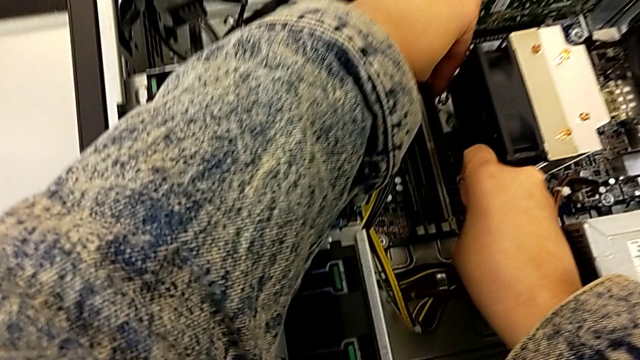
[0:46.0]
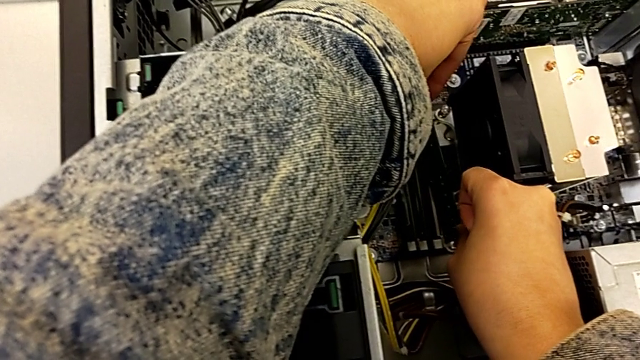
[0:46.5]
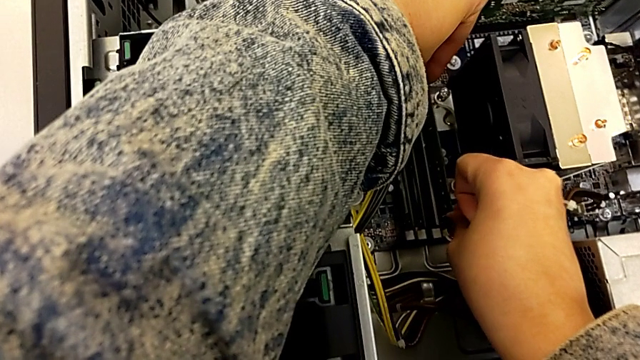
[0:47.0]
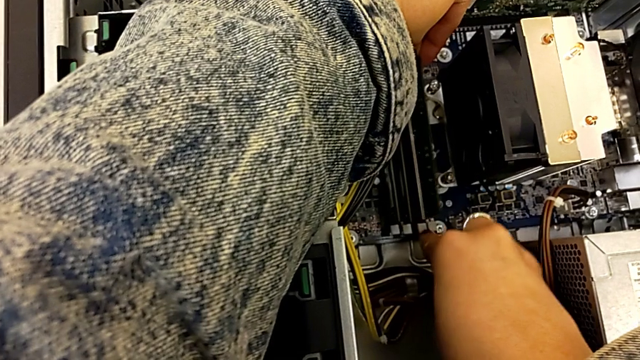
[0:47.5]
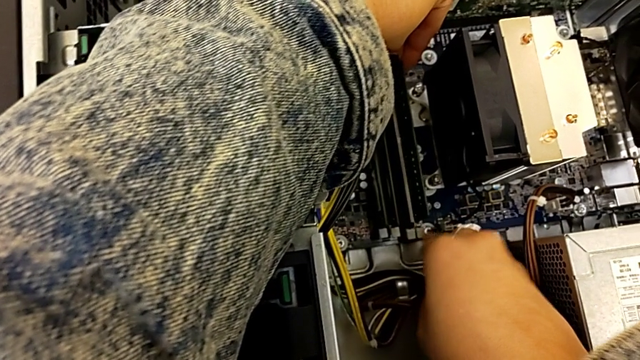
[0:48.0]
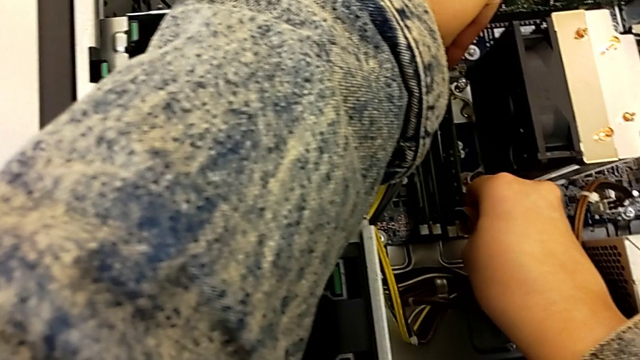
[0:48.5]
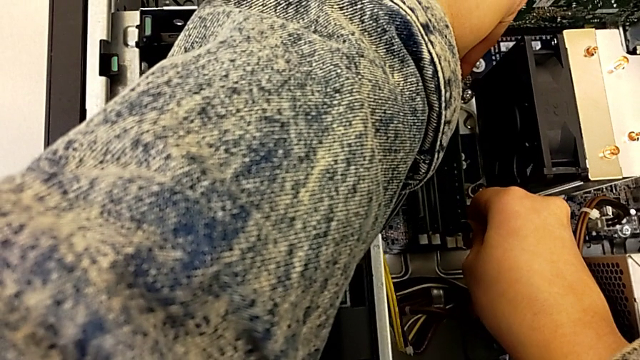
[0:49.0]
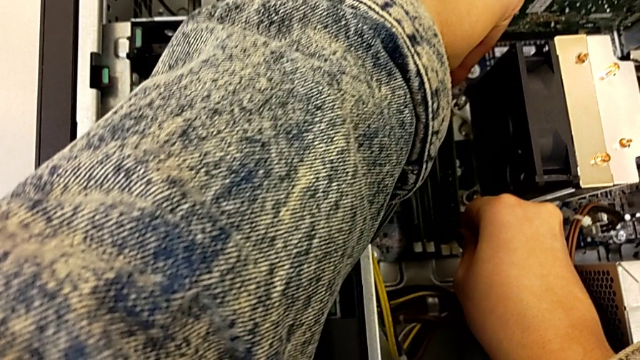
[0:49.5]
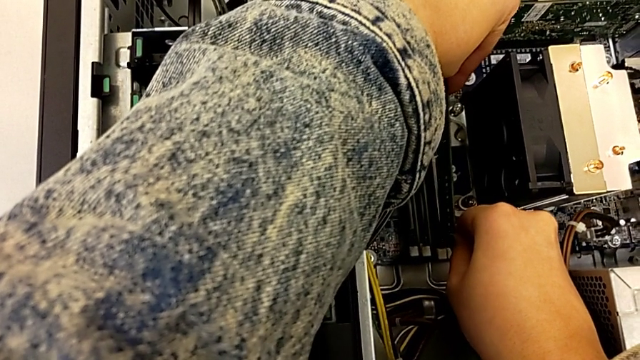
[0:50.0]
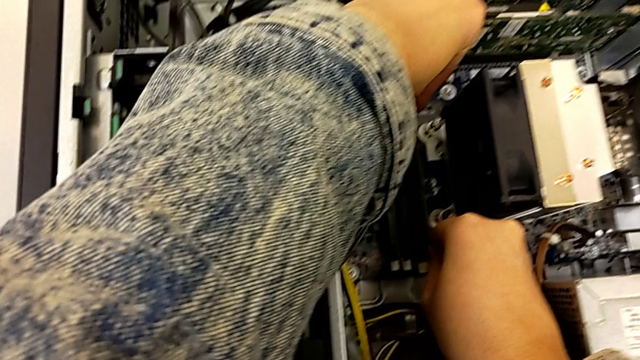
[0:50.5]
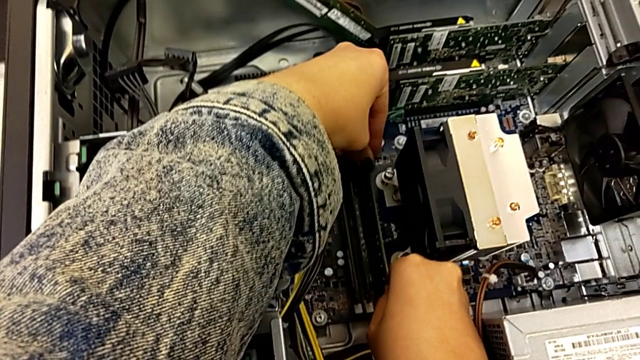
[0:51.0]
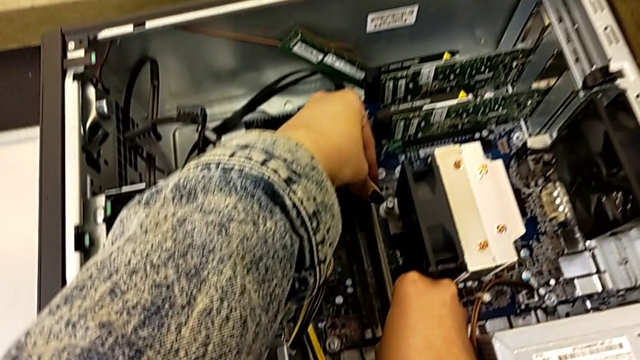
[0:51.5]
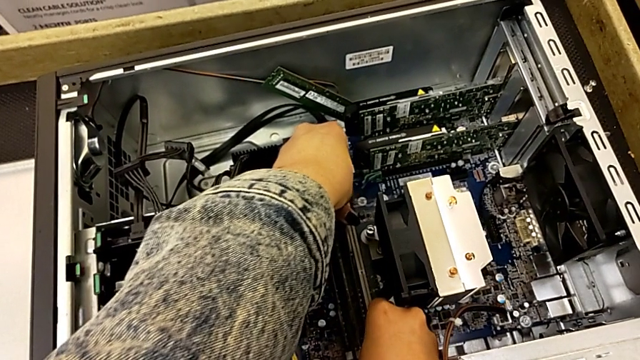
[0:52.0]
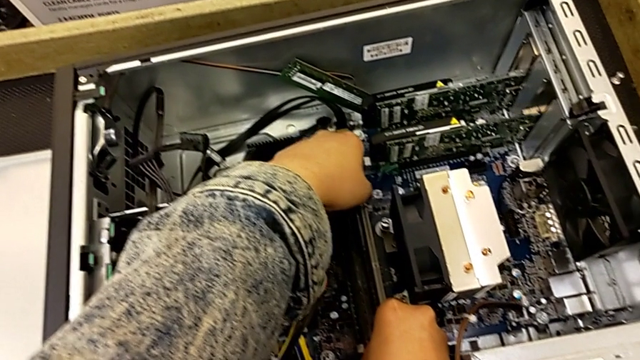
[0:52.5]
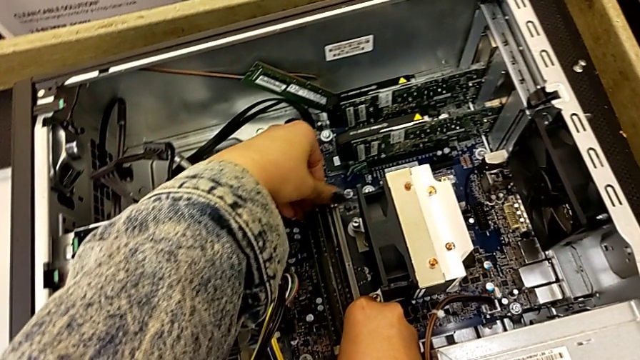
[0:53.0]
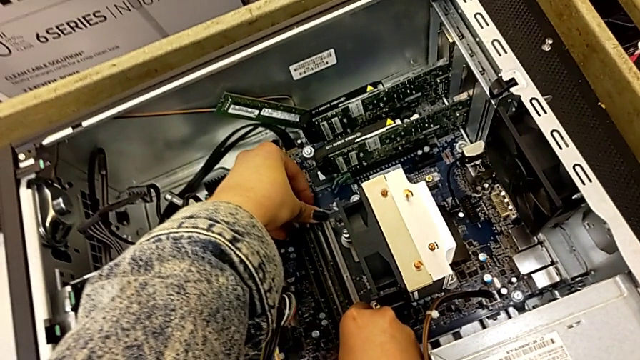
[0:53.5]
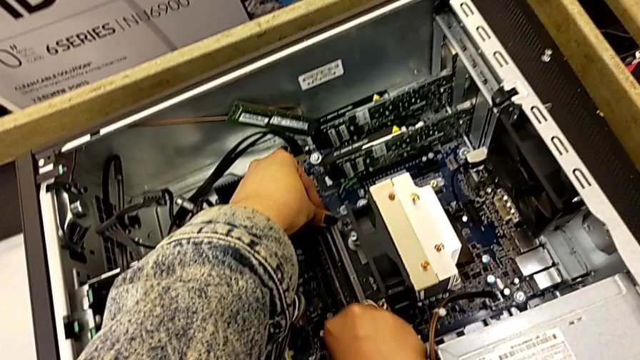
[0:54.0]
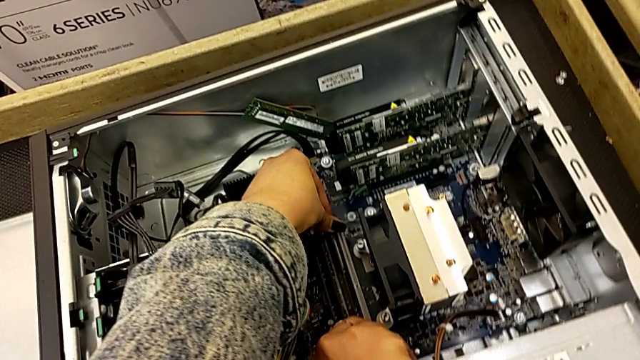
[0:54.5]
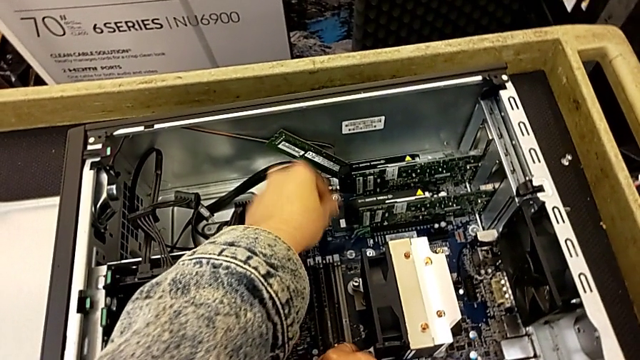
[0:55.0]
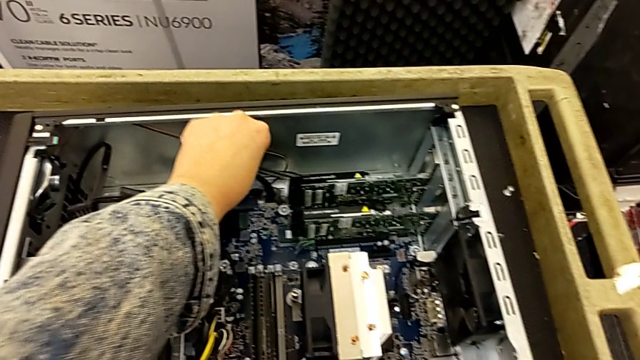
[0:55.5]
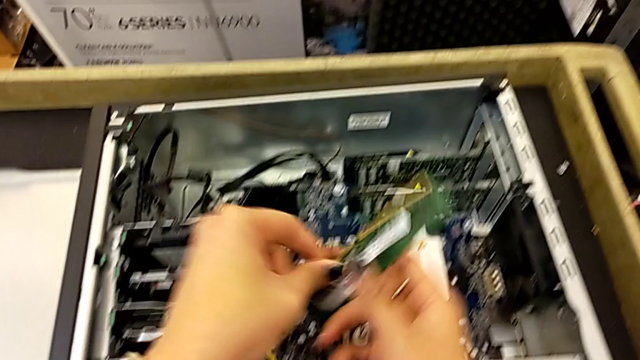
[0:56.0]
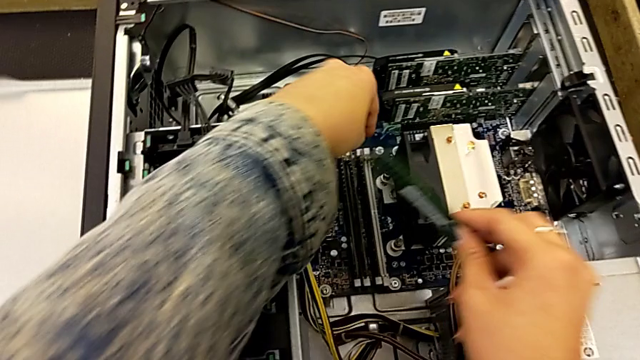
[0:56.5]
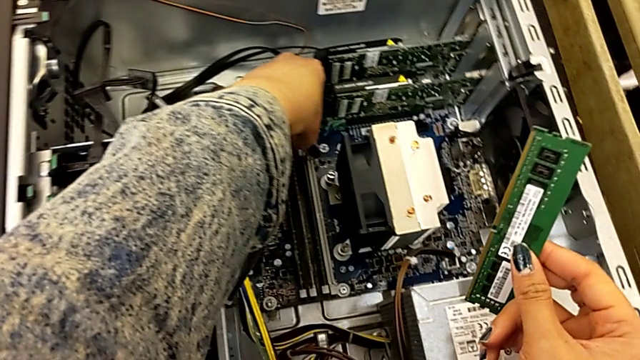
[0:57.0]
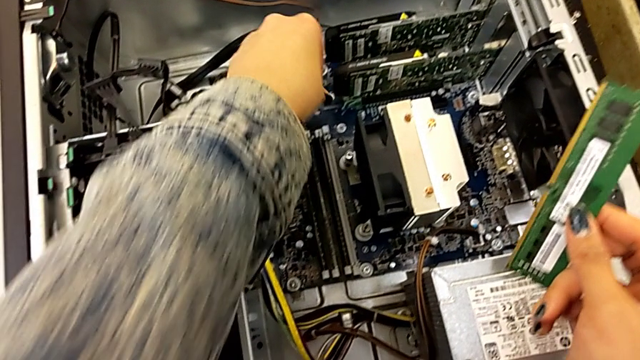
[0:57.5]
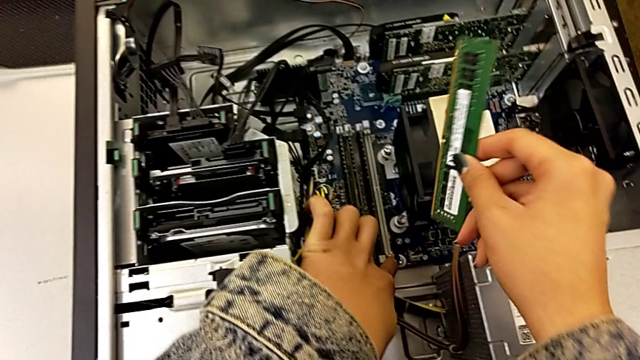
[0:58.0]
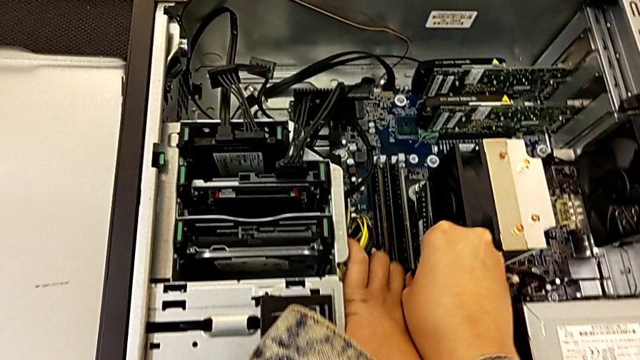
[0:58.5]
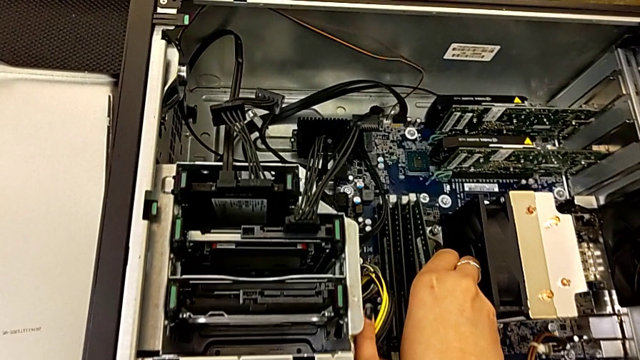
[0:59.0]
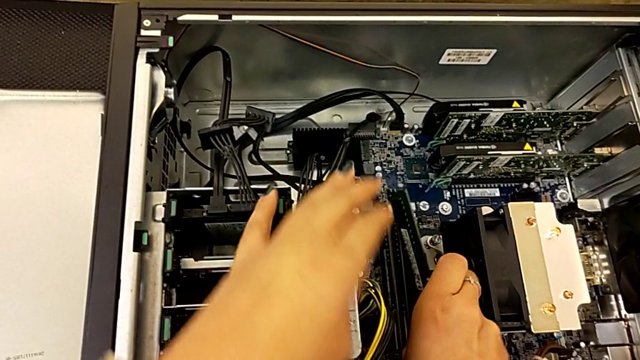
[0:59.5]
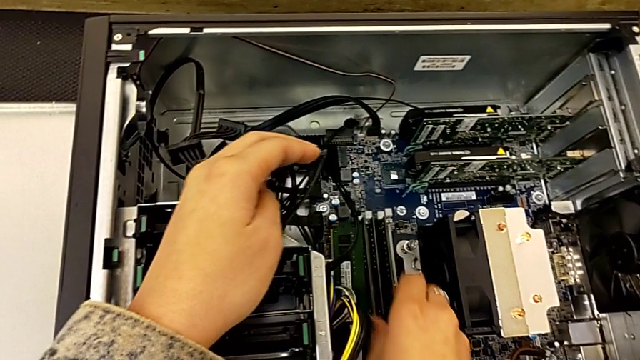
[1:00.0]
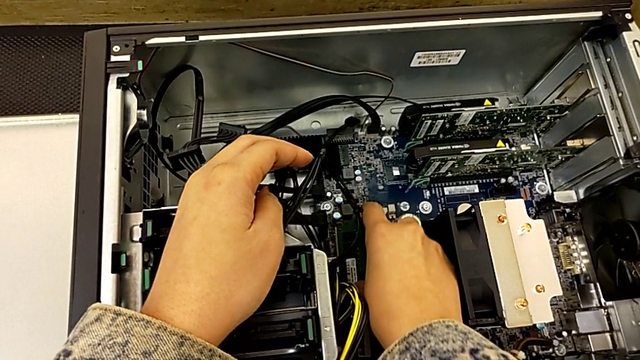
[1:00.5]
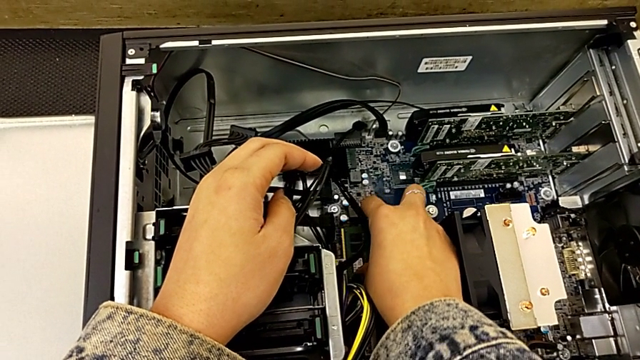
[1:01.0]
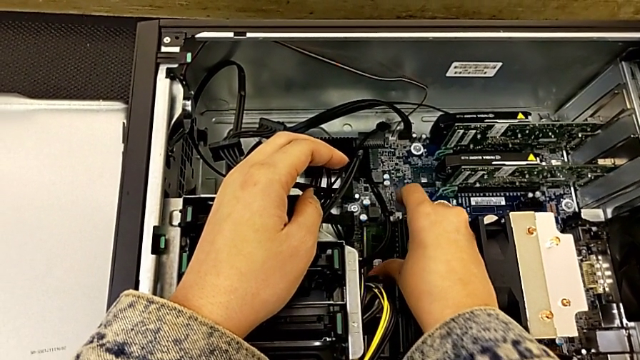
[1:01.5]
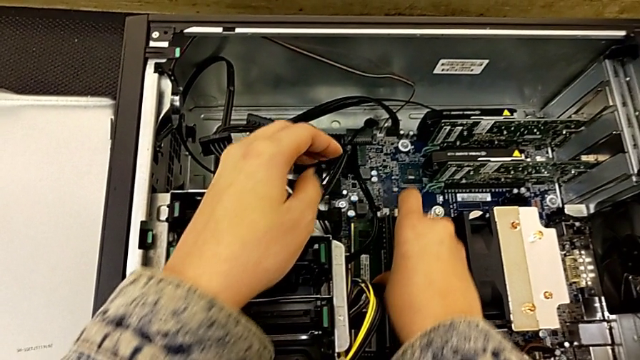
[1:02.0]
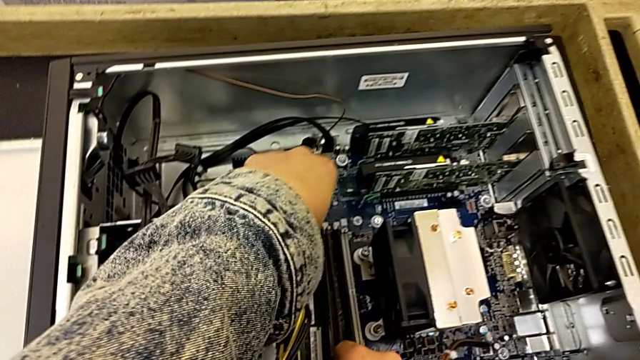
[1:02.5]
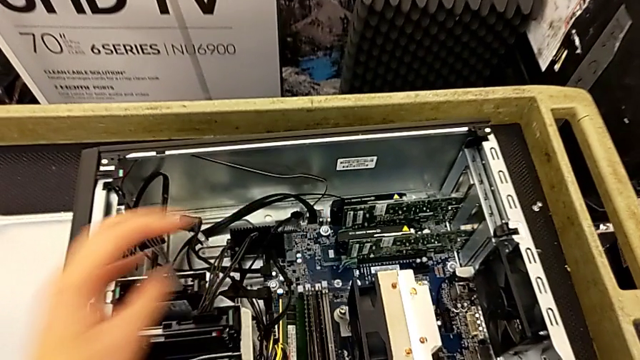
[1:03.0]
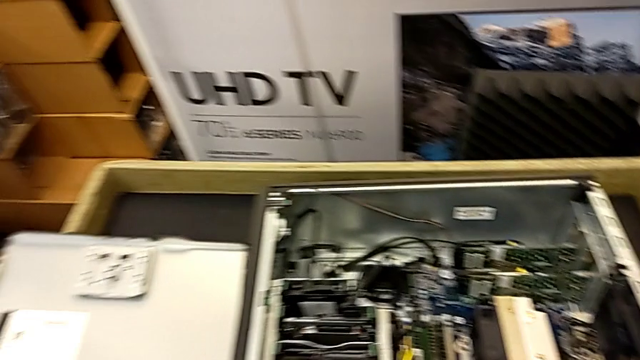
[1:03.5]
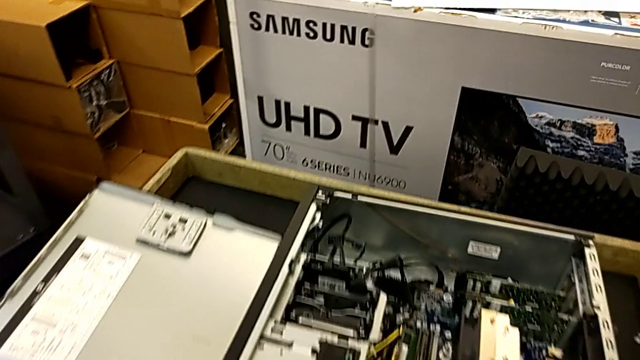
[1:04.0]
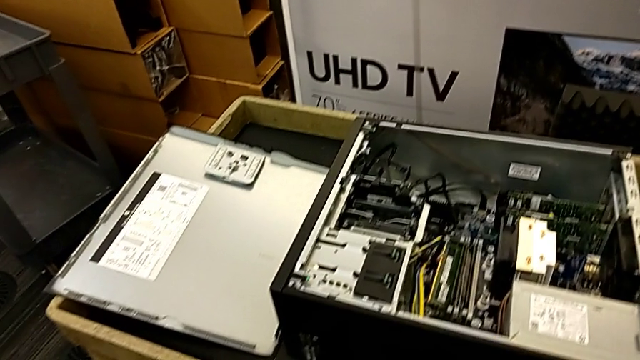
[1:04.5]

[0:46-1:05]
The camera wearer is inserting the RAM into the computer. They keep inserting the first RAM and insert the second RAM.

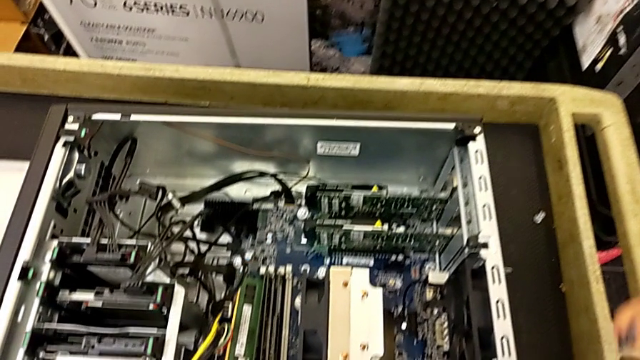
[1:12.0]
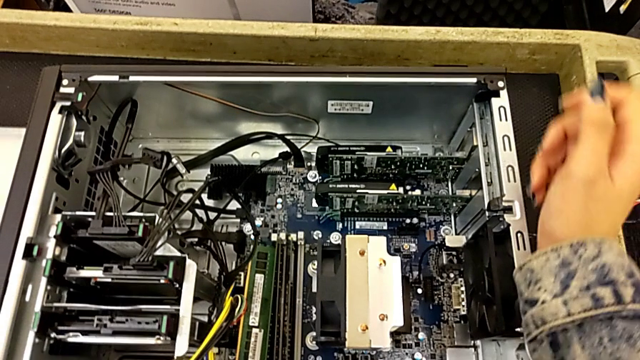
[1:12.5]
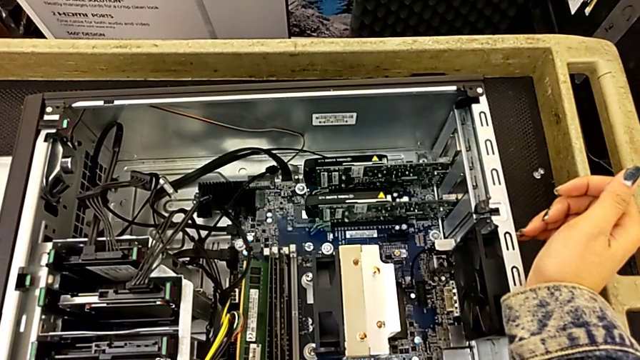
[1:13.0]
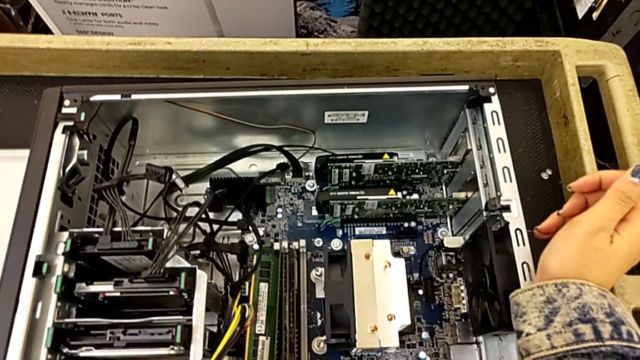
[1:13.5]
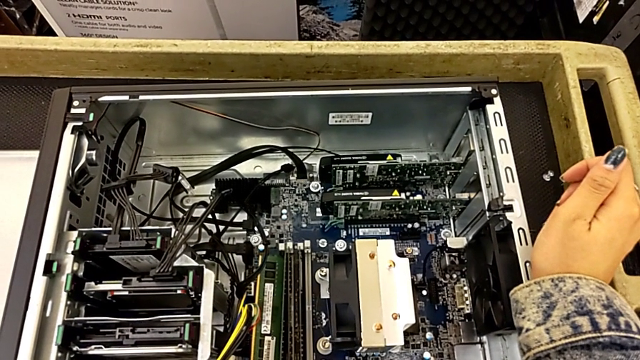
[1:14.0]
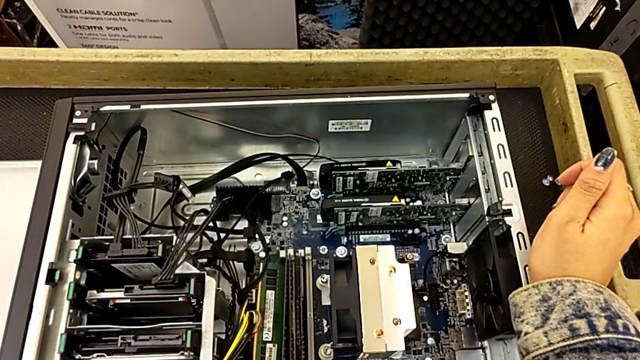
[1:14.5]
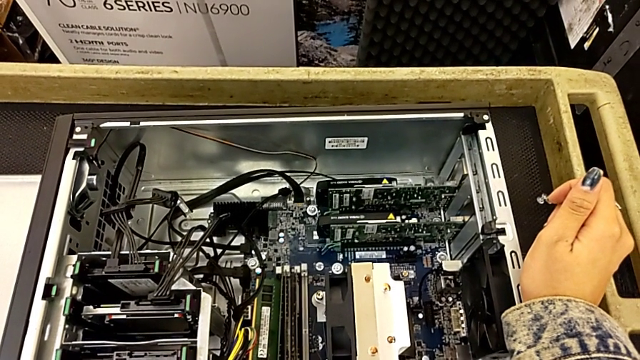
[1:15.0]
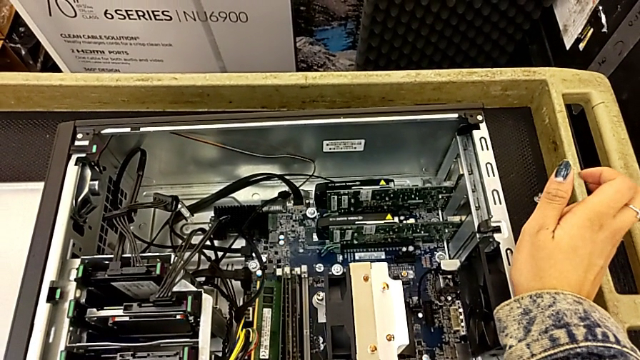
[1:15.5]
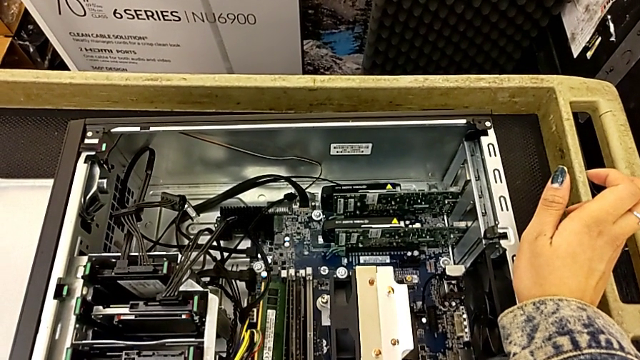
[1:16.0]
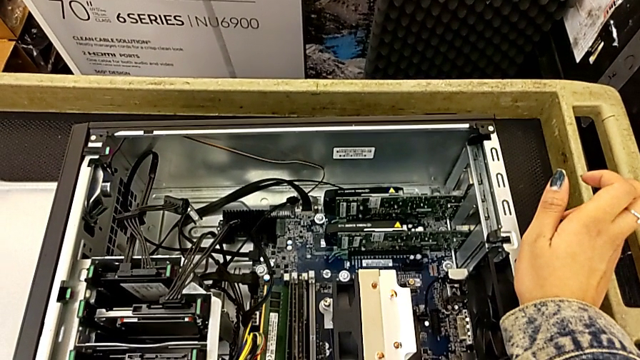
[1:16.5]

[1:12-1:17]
The camera wearer is removing the graphic cards.
